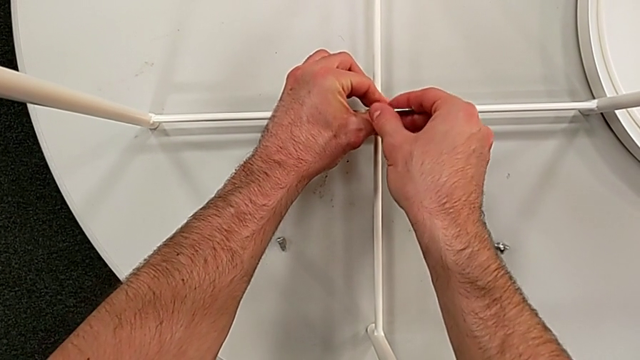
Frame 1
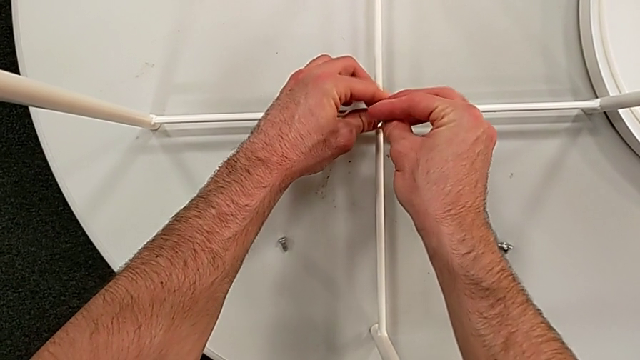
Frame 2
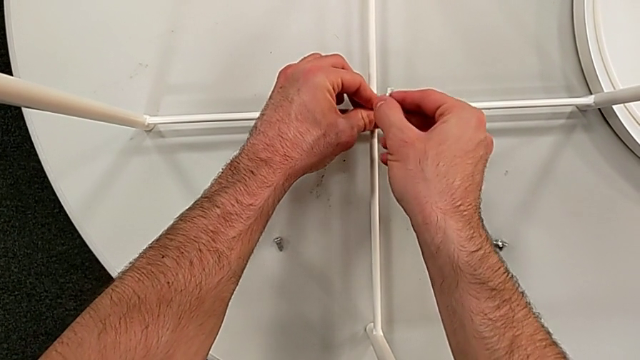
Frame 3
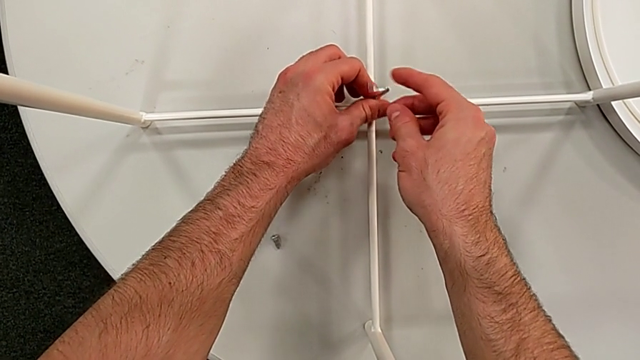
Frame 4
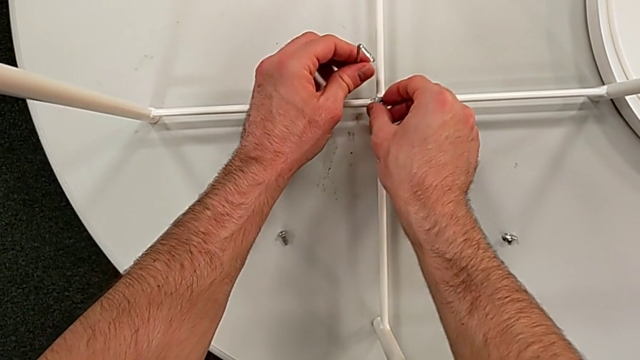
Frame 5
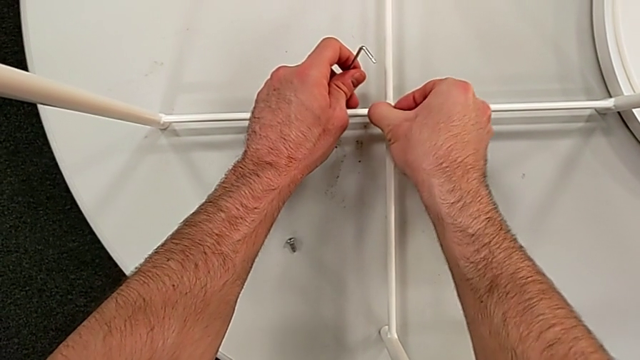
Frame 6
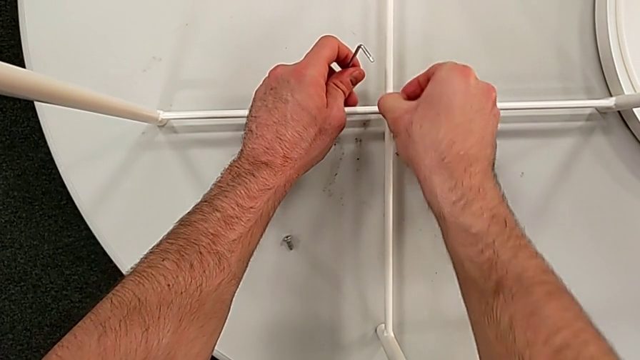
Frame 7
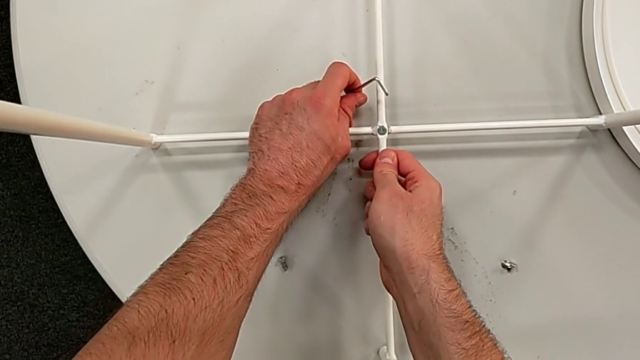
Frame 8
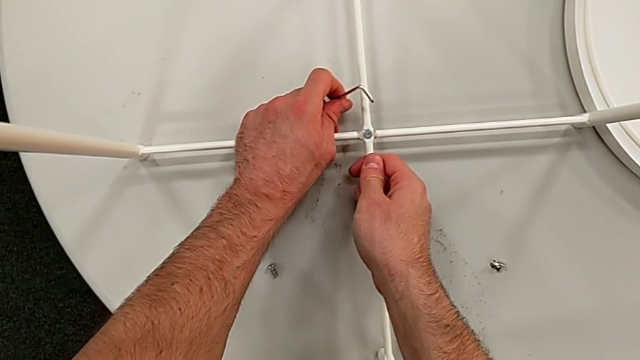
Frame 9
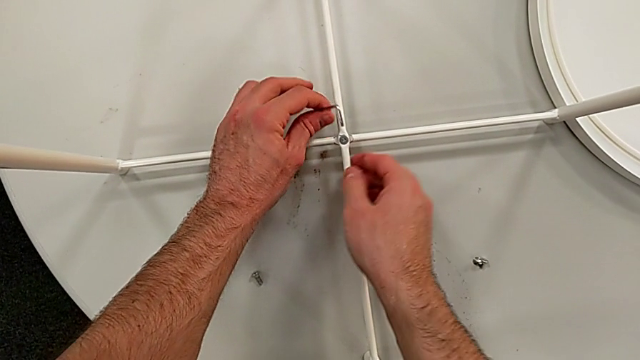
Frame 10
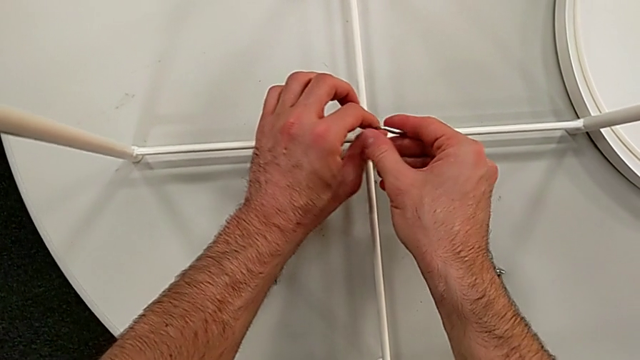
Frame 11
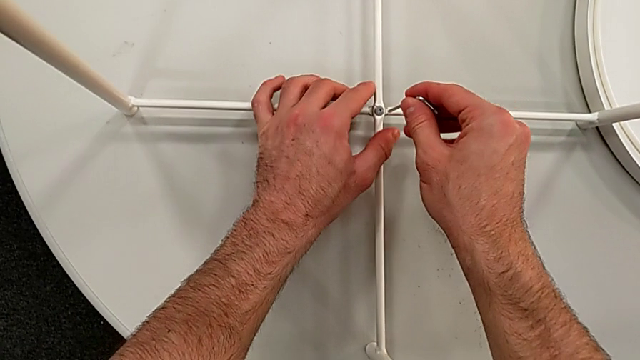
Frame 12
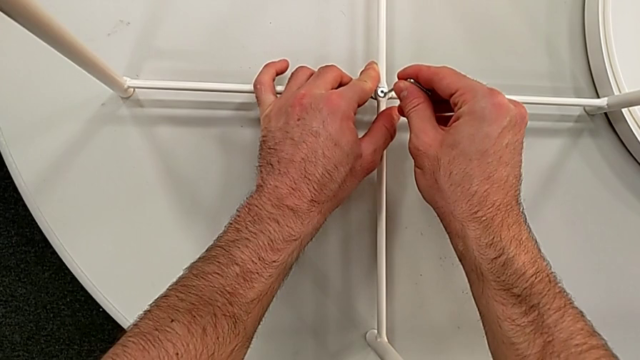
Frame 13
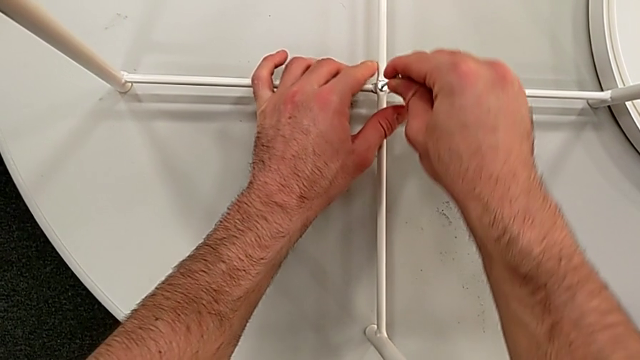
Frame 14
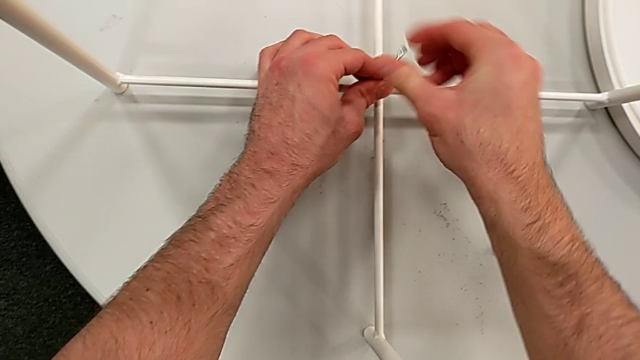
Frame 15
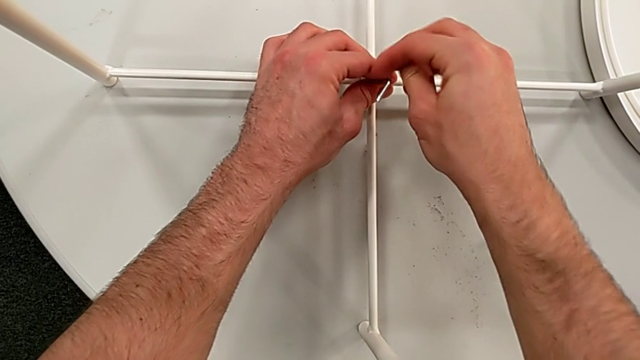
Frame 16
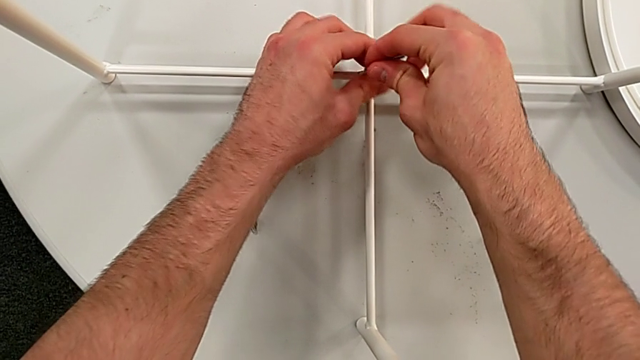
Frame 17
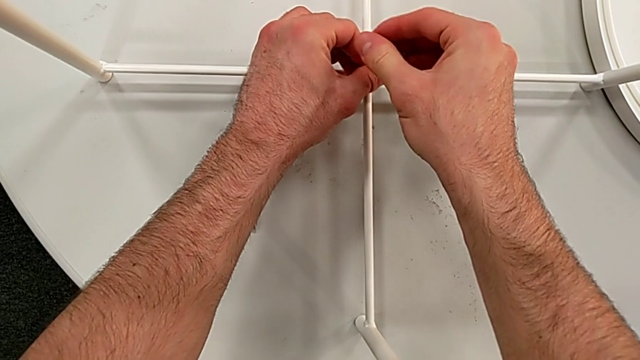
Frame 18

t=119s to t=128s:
The camera wearer is disassembling the table legs. They withdraw the Allen wrench, unscrew the hex socket head, disassemble it, grab the Allen wrench, insert it and begin to unscrew the hex socket head.

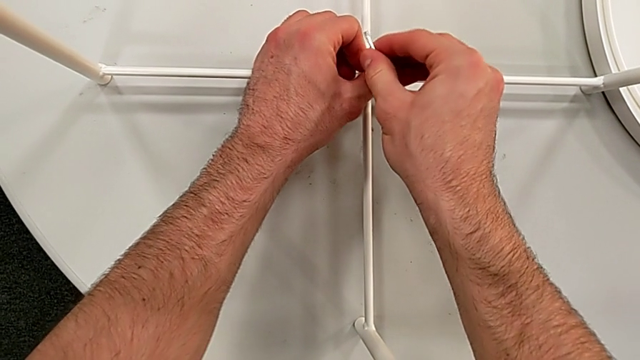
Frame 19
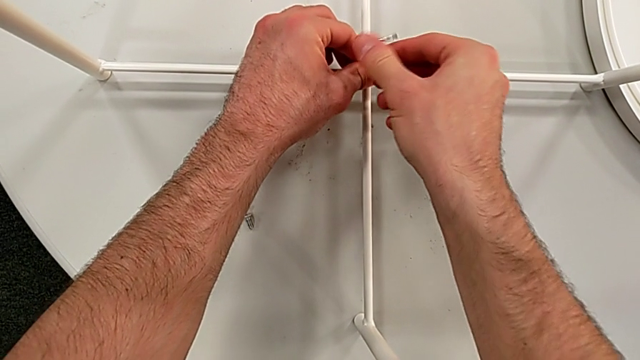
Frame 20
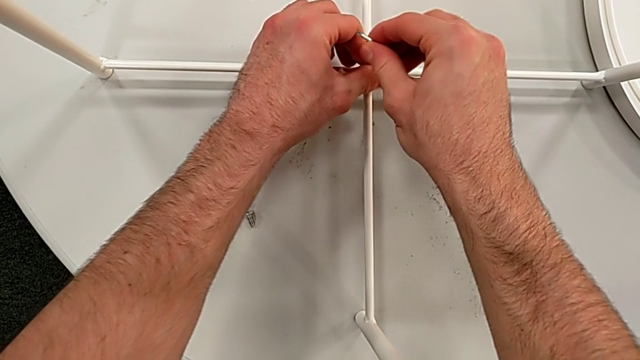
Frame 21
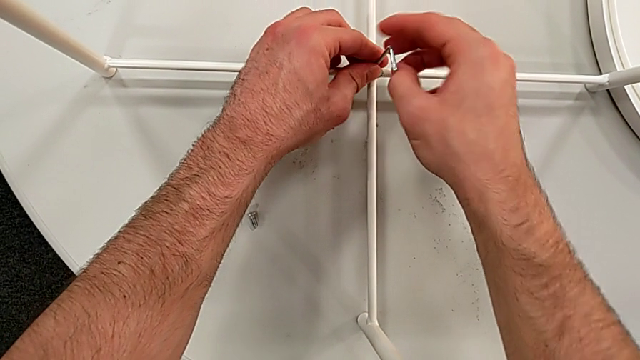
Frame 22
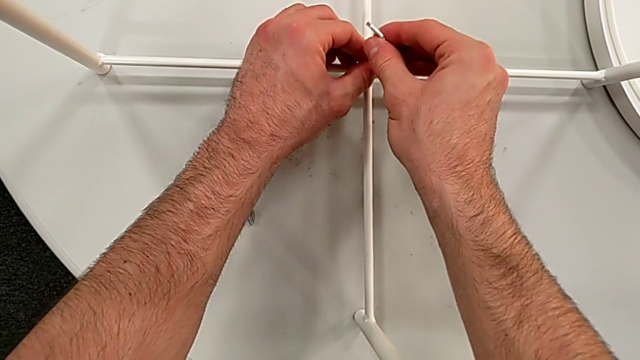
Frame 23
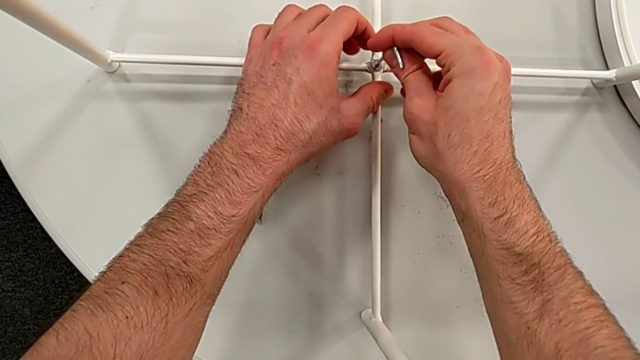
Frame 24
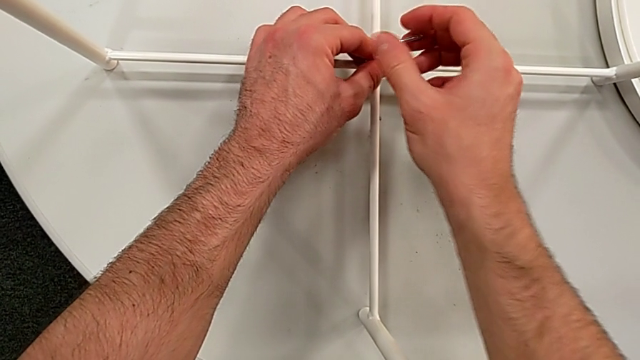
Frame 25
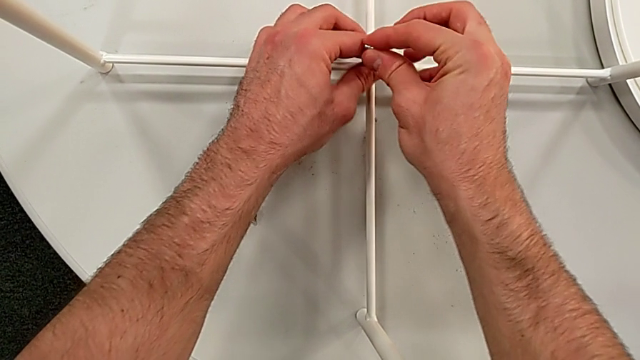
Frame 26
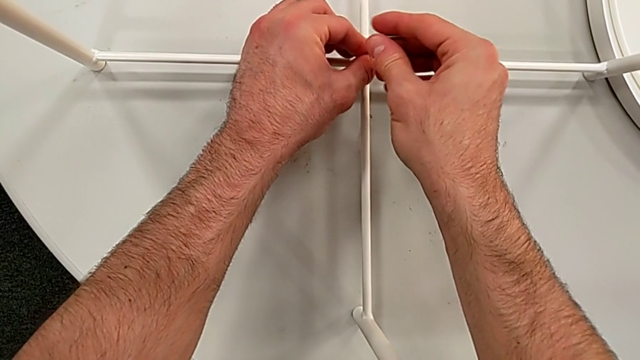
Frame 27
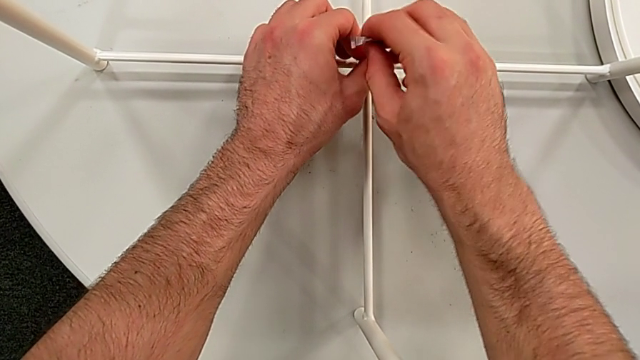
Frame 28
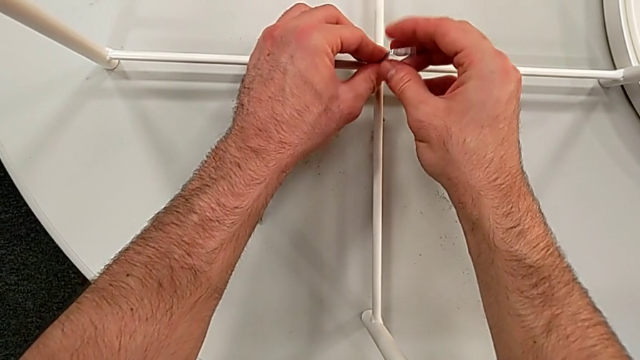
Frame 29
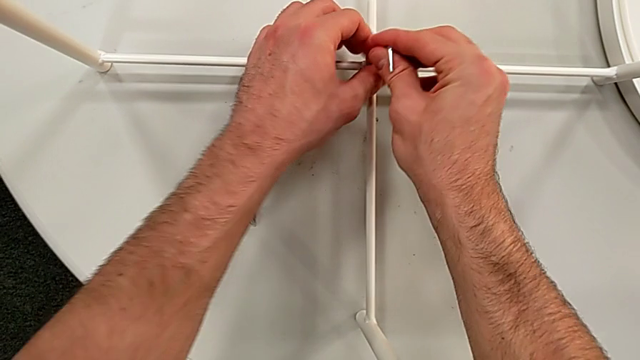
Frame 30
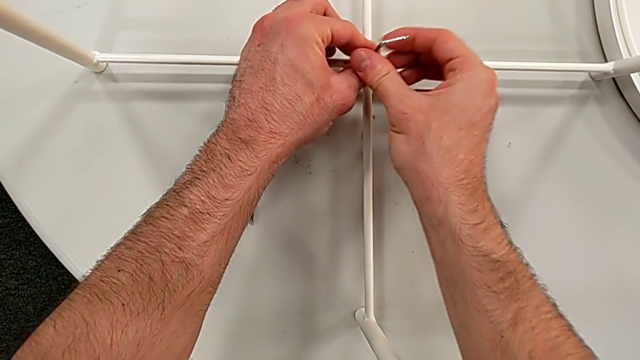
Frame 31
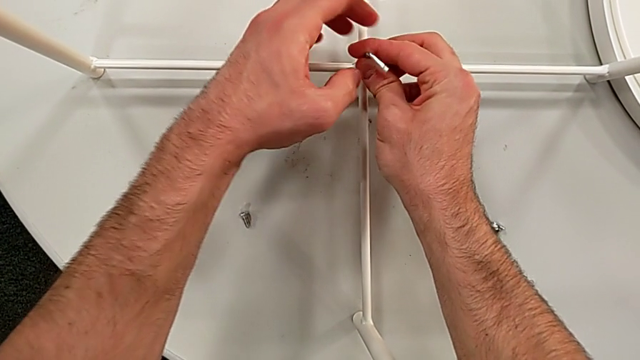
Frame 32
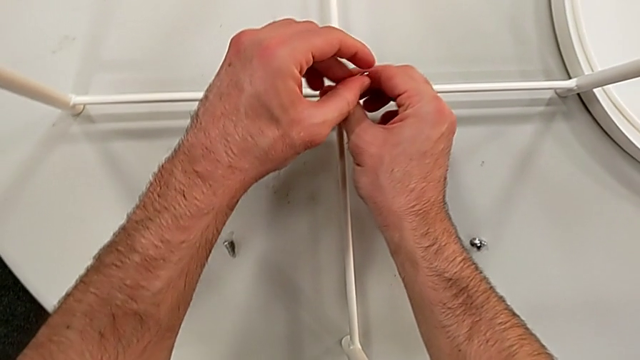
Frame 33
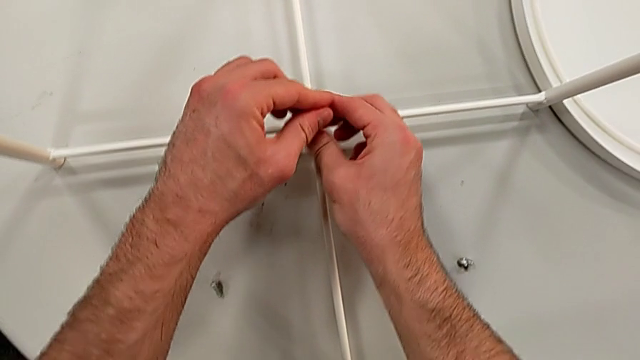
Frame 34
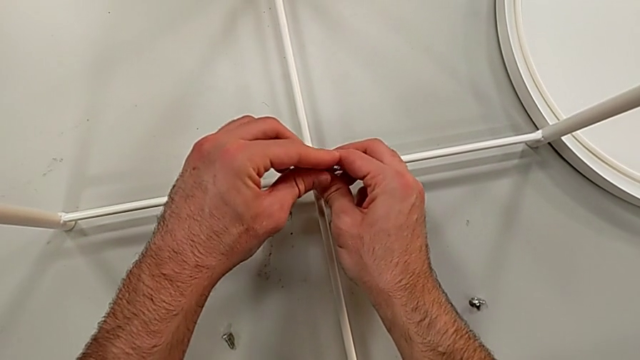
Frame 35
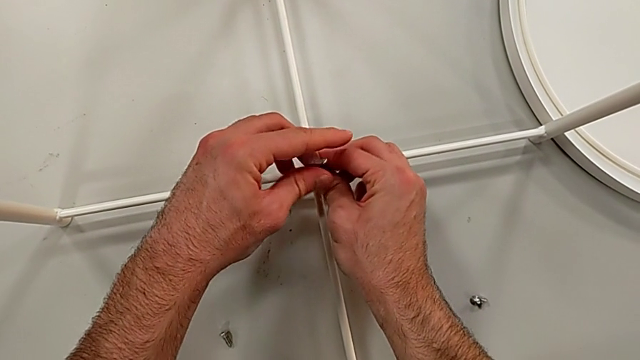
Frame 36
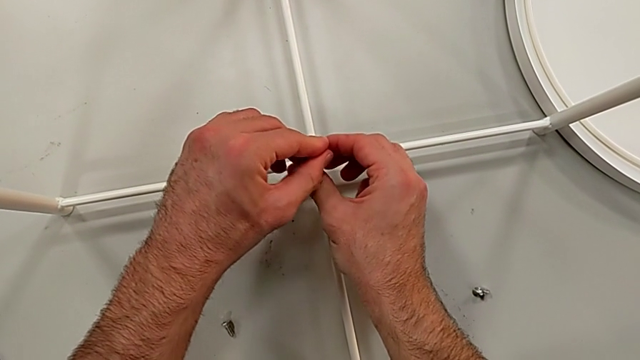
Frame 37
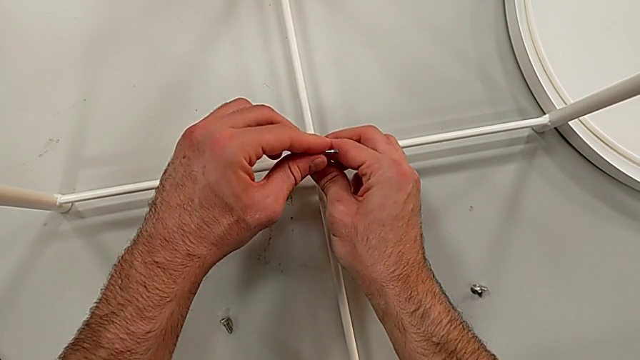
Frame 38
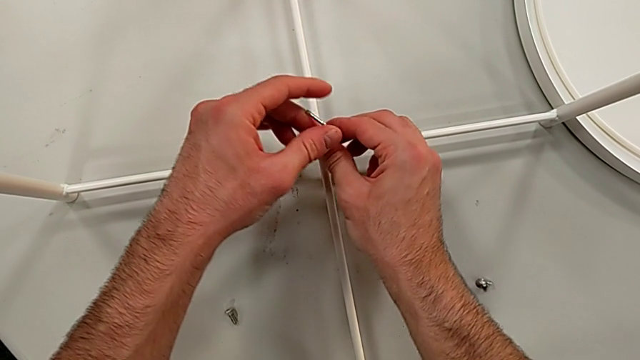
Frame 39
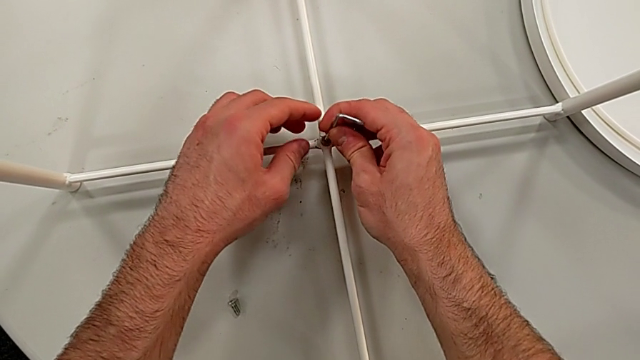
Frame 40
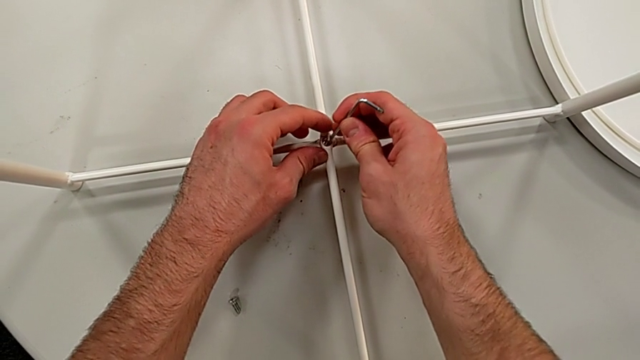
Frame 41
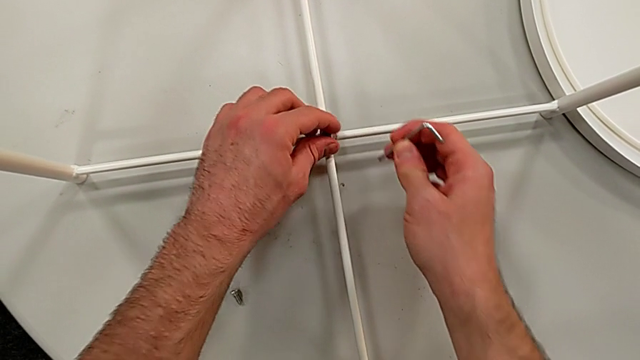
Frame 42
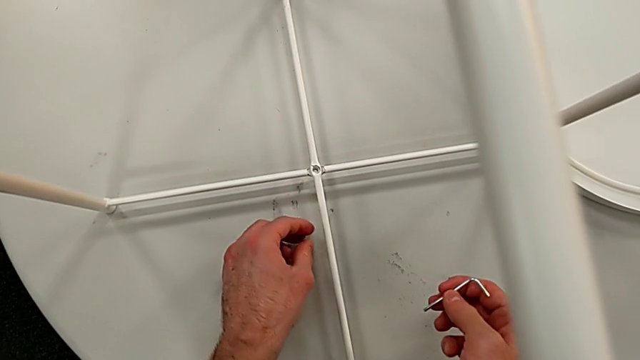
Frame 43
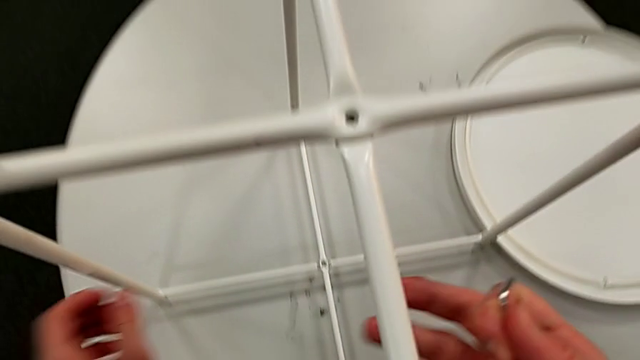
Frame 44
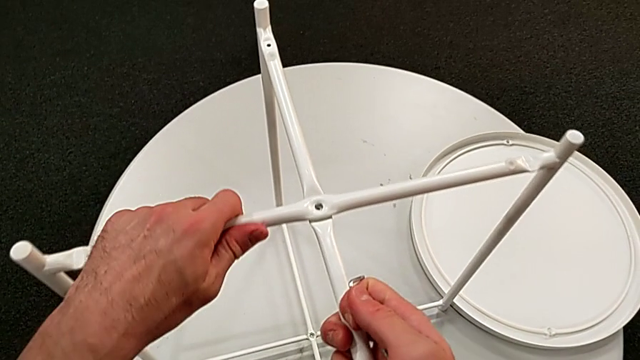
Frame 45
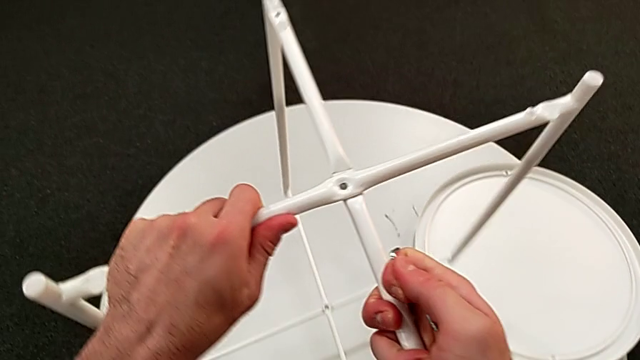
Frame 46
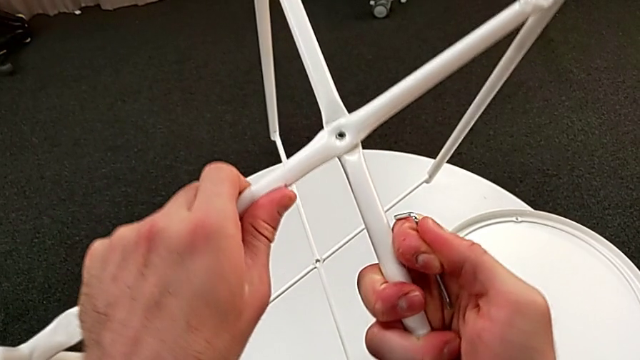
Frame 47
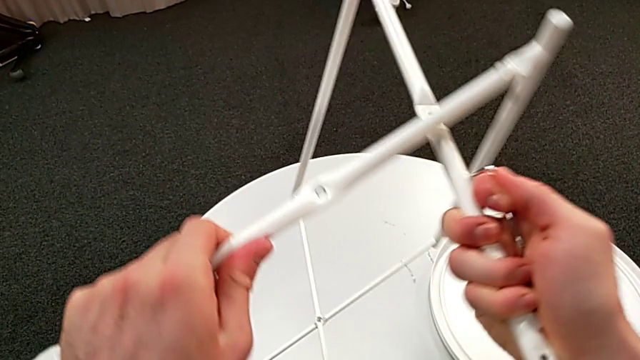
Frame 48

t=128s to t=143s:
The camera wearer is disassembling the table legs. They keep unscrewing the hex socket head, withdraw the Allen wrench, disassemble the hex socket head and place it. They lift the leg and disassemble it.
